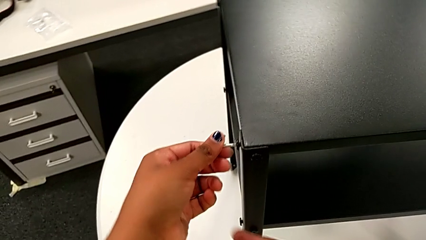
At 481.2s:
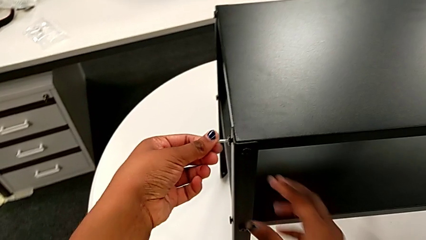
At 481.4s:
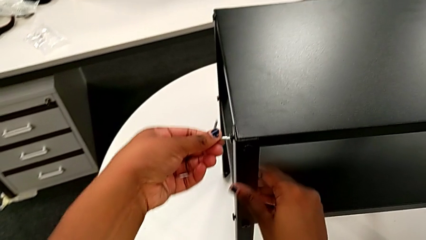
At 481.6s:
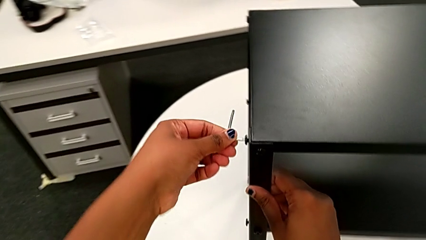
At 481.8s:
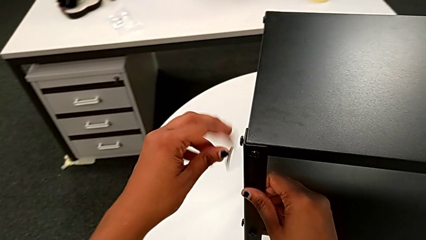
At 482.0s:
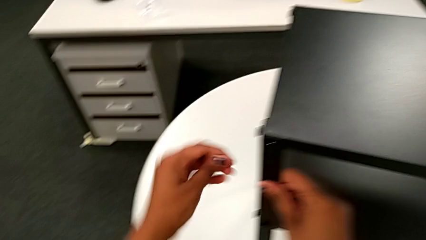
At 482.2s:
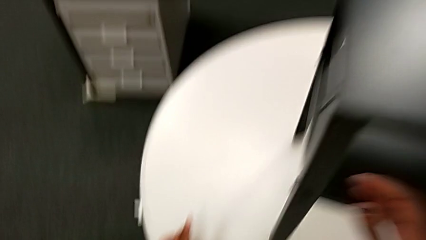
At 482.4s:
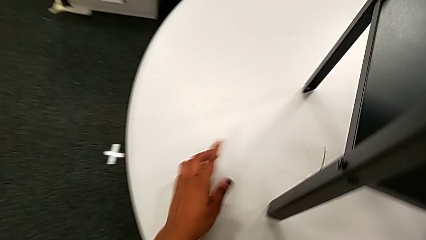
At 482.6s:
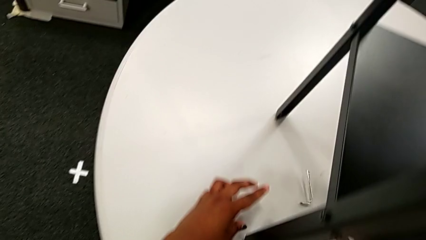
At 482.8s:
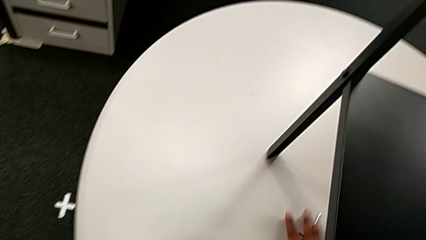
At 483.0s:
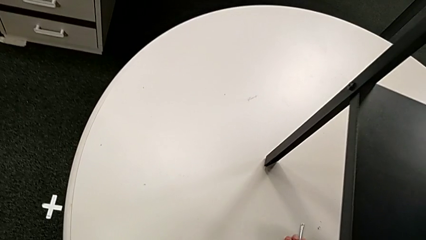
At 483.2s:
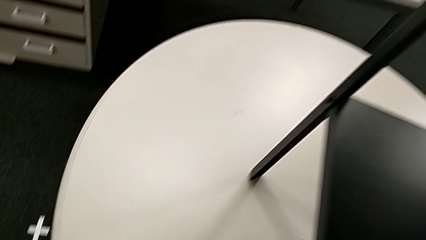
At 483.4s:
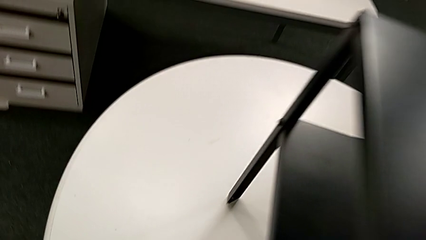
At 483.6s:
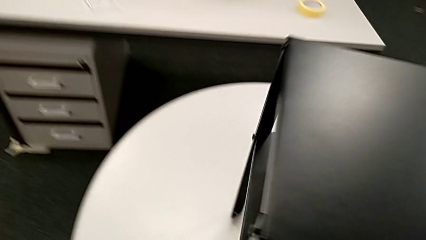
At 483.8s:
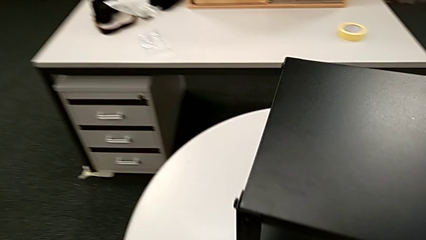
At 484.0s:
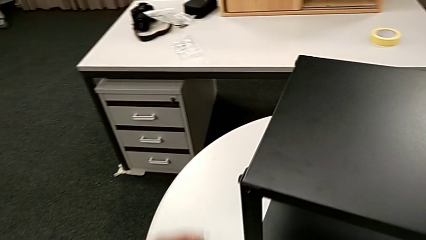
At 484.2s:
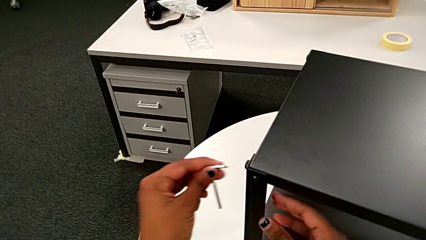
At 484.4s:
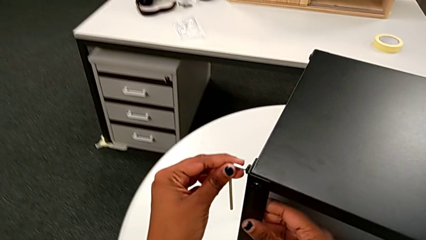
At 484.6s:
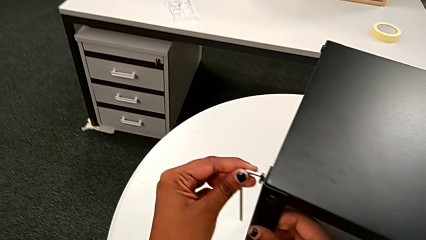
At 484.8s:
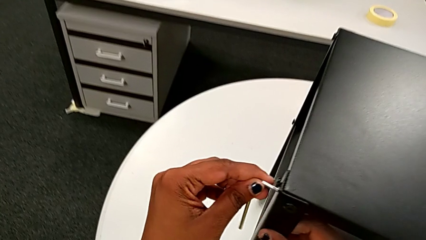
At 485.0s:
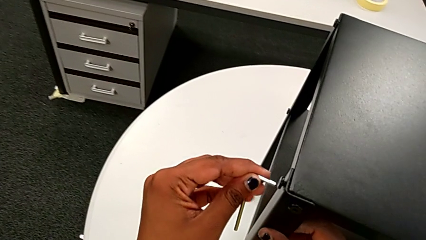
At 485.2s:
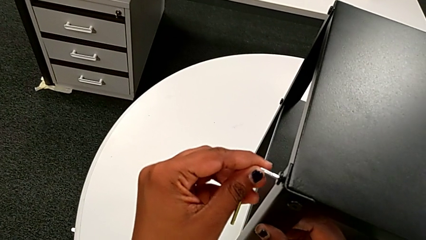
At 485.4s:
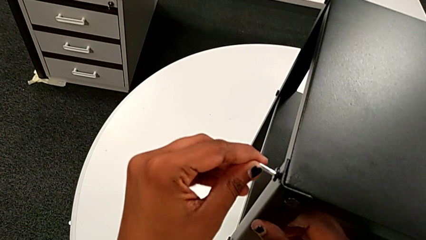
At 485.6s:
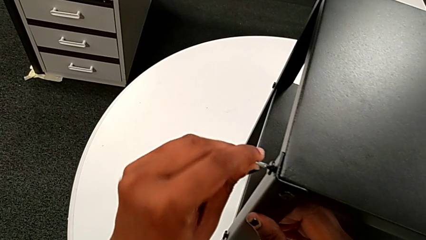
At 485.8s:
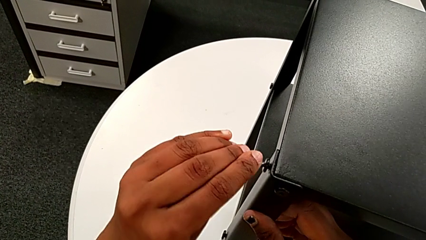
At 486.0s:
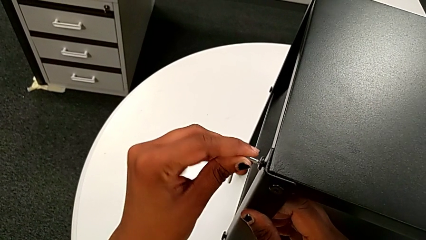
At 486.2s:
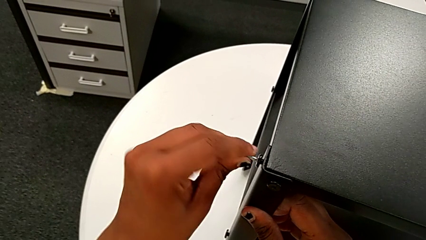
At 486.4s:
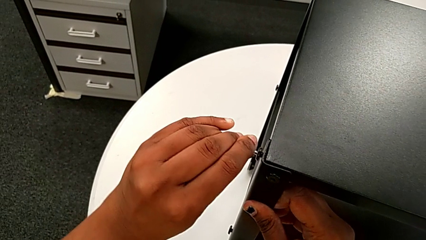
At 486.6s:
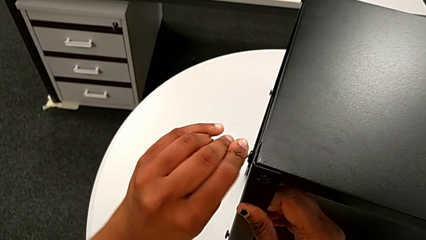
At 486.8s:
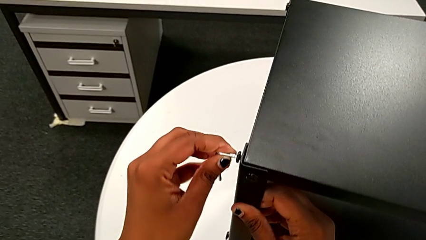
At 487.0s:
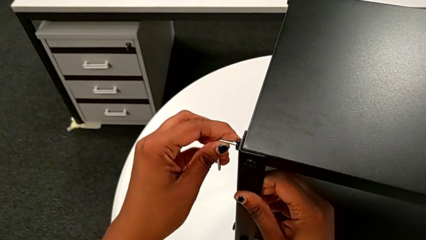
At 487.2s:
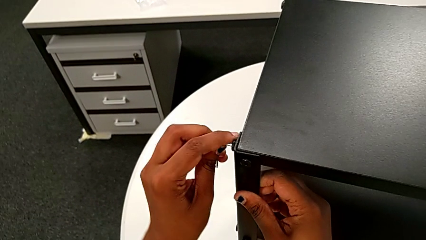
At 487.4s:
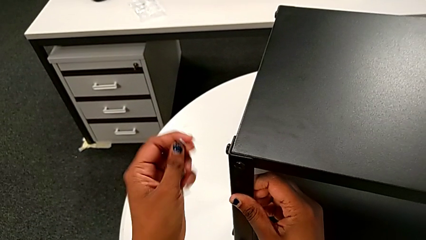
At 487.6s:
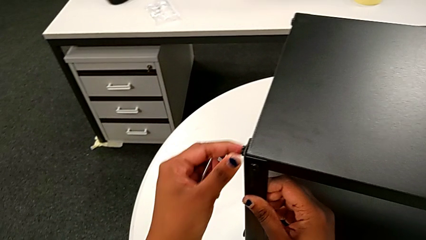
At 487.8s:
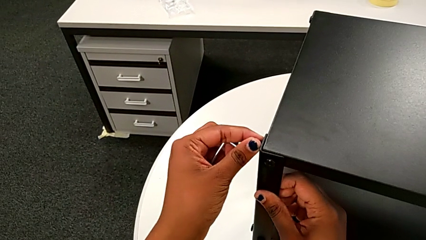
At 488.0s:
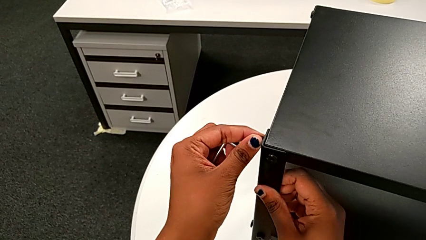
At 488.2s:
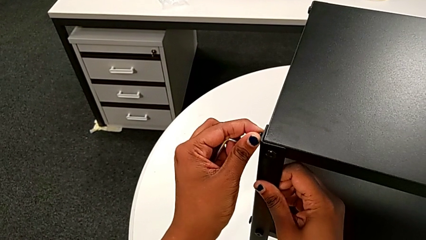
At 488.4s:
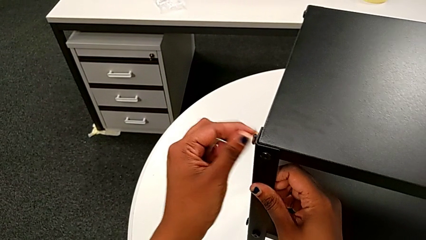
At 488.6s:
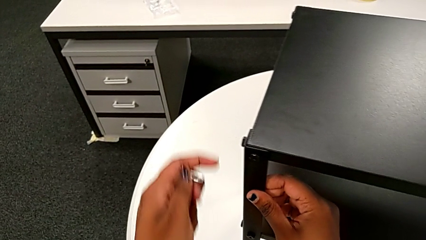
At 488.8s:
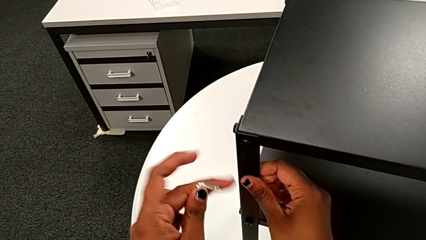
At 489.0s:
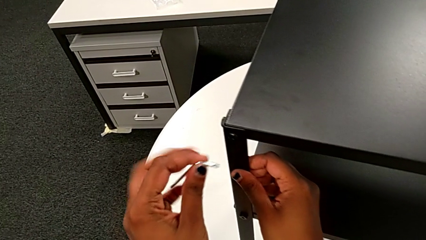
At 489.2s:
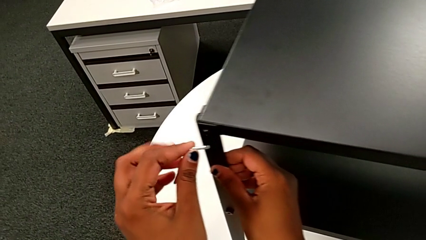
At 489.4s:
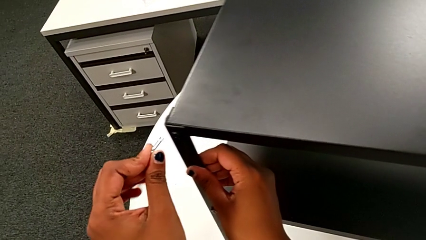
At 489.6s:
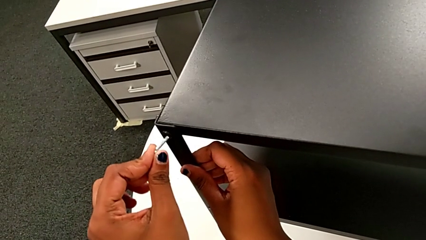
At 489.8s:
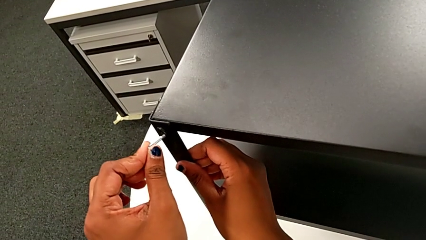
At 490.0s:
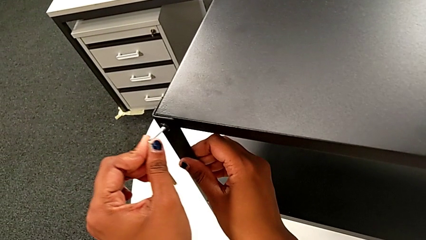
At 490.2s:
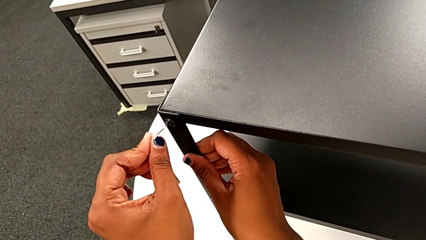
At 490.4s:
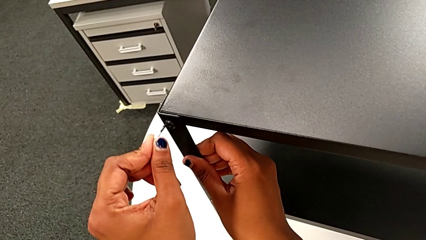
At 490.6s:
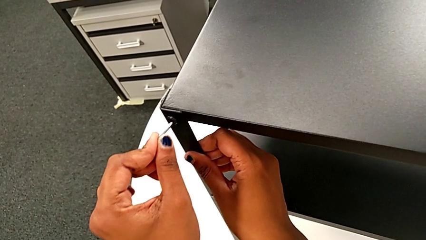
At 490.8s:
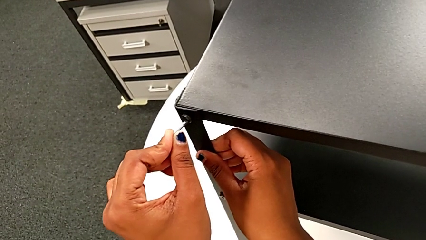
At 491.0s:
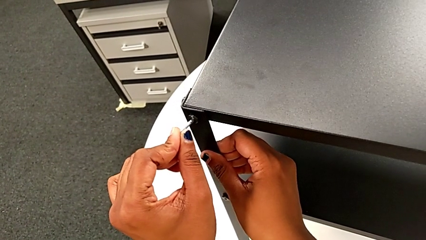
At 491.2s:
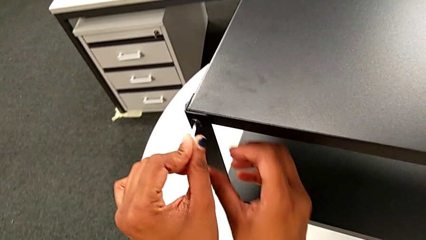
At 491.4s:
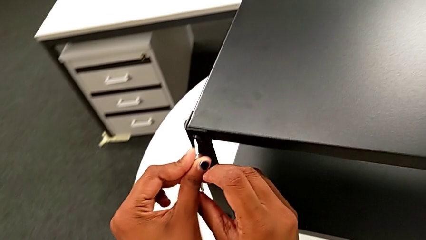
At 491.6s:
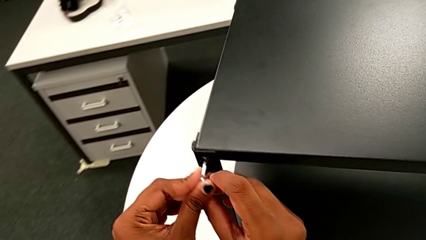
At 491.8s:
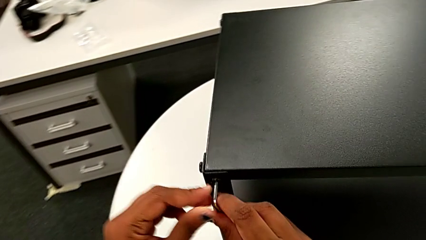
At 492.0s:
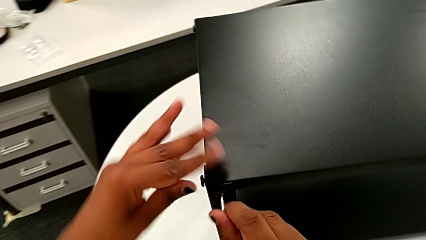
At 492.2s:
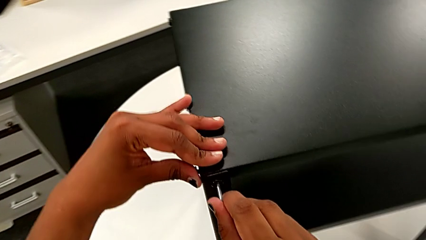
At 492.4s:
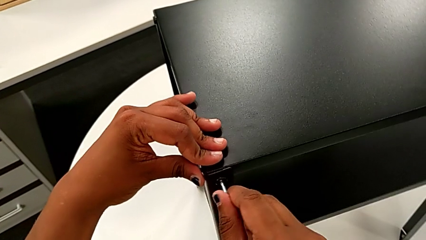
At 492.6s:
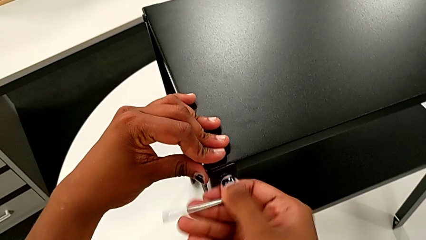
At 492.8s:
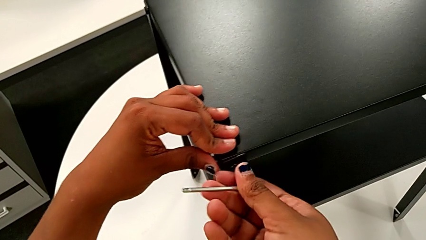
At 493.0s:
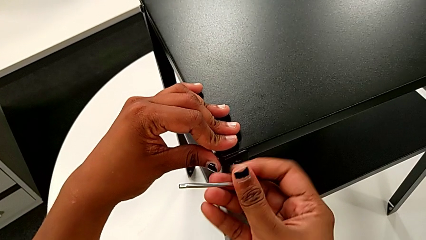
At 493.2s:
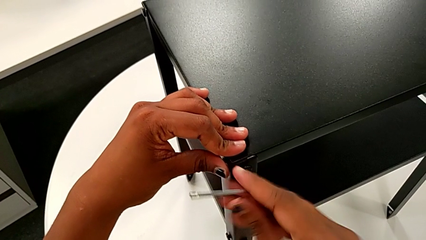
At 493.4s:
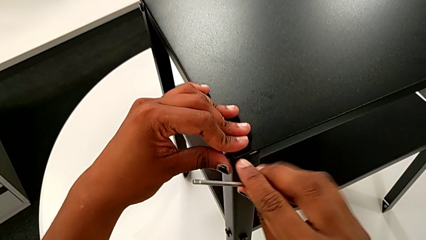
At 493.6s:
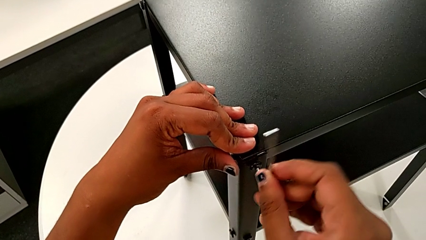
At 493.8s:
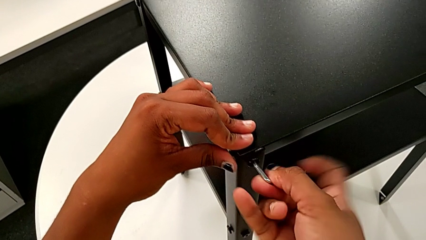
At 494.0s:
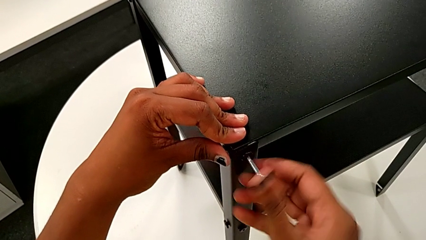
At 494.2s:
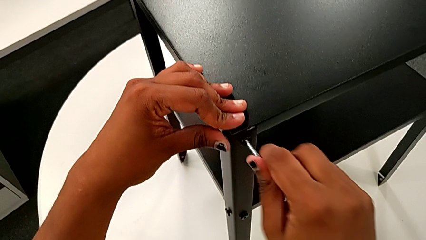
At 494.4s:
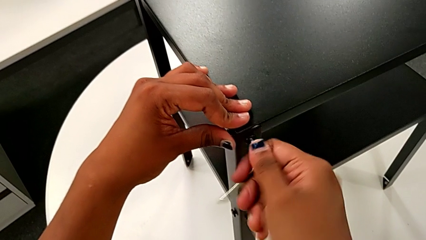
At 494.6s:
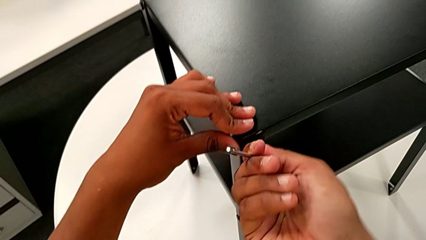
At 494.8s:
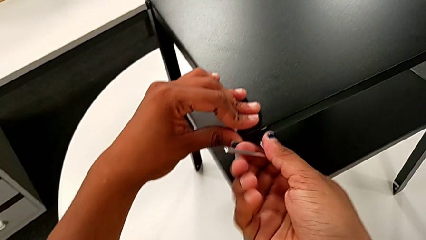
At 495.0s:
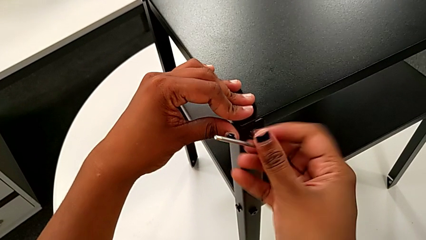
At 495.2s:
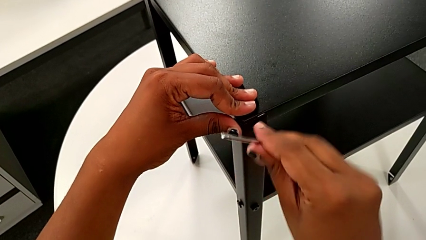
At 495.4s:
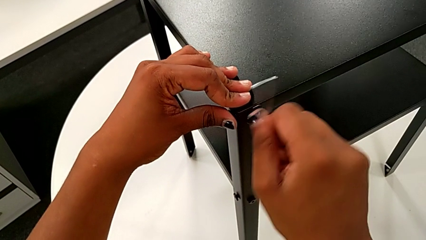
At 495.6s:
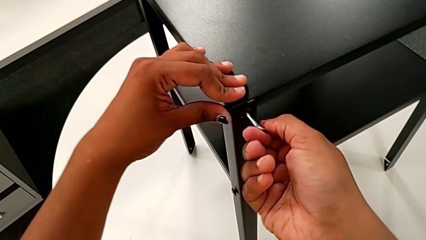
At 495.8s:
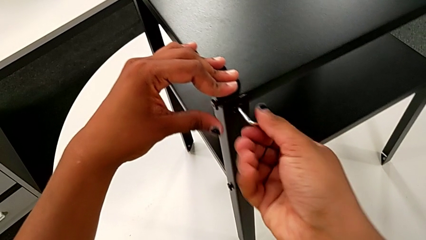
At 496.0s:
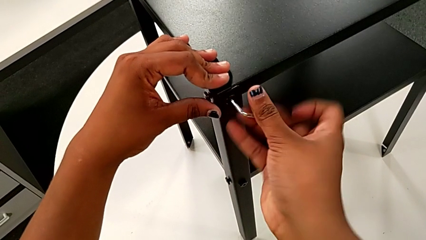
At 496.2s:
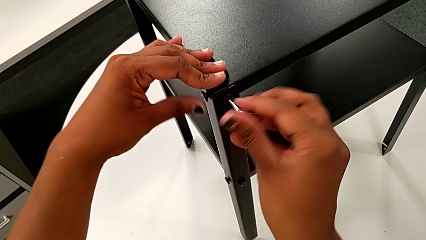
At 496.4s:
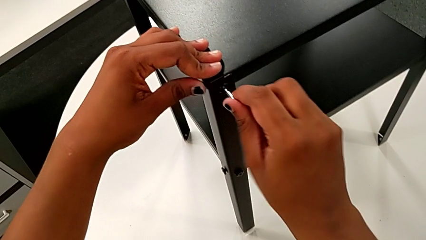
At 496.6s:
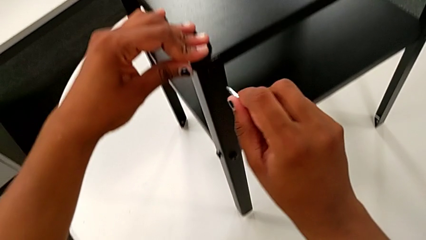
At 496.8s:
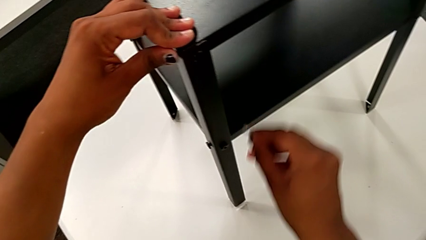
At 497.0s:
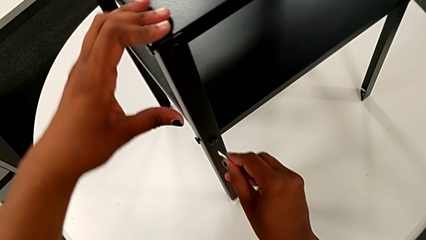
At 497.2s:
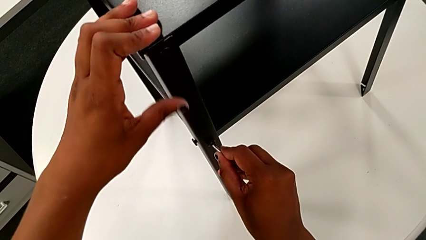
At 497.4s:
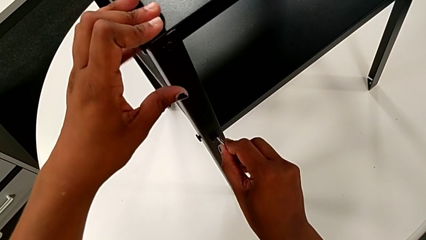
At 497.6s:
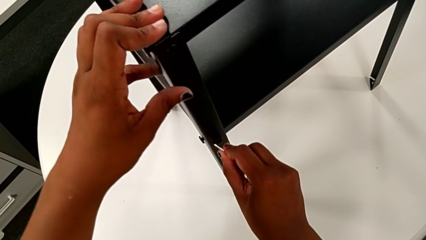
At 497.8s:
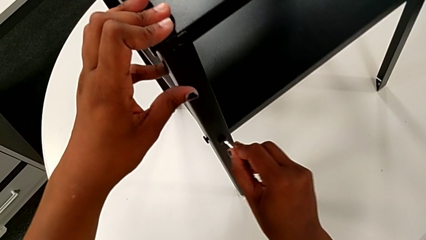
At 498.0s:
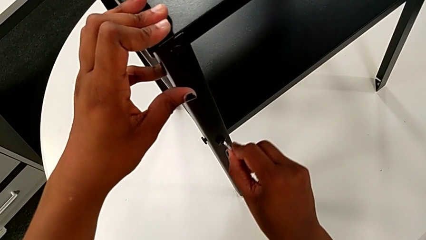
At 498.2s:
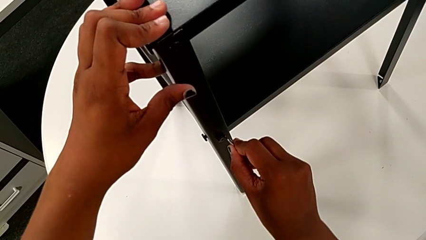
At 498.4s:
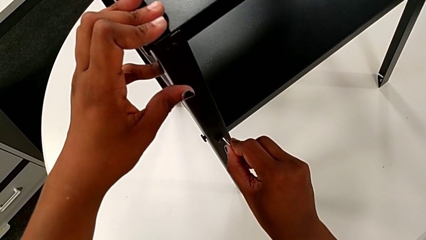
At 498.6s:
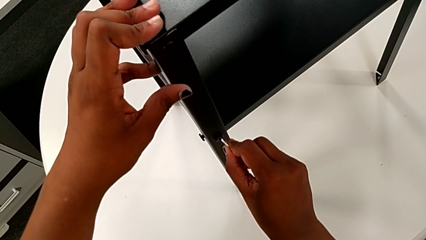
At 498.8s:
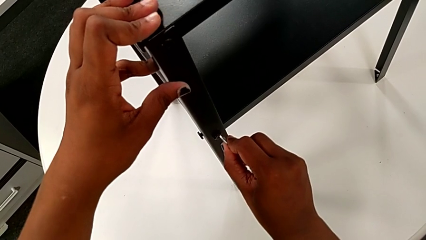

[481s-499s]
The camera wearer is tightening the screws on the nightstand. They grab the Allen wrench with the left hand, wrongly drop it, grab it, approach the hex socket head, insert the Allen wrench and screw the hex socket head. They withdraw the Allen wrench, grab the hex socket head, insert the Allen wrench and screw the hex socket head. They withdraw the Allen wrench, approach the hex socket head and insert the Allen wrench.
